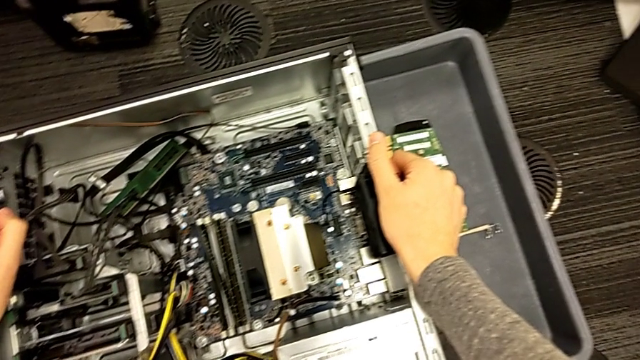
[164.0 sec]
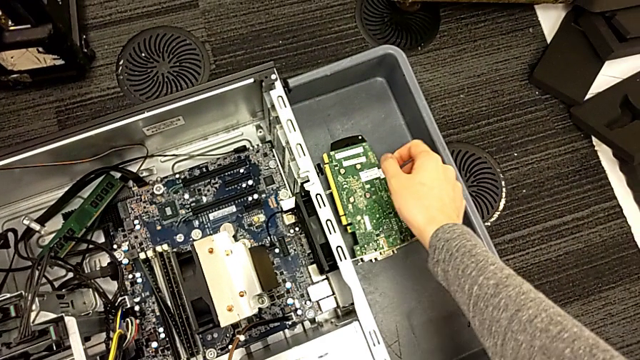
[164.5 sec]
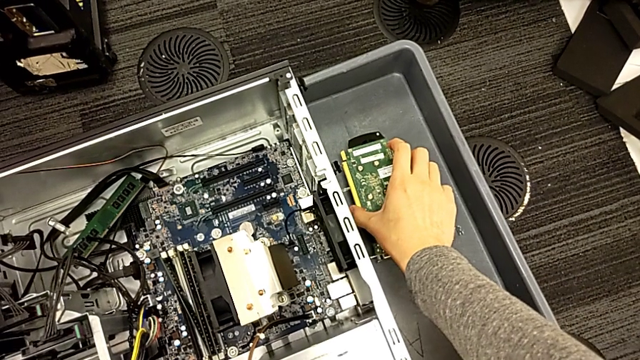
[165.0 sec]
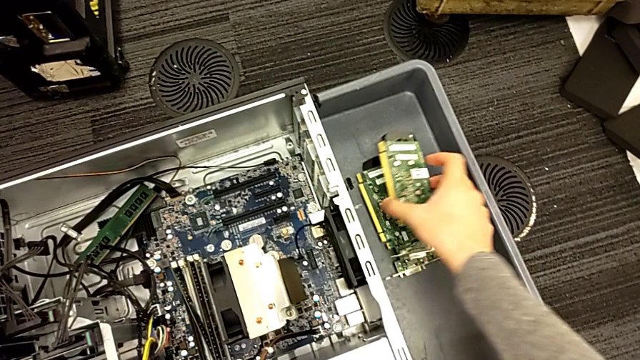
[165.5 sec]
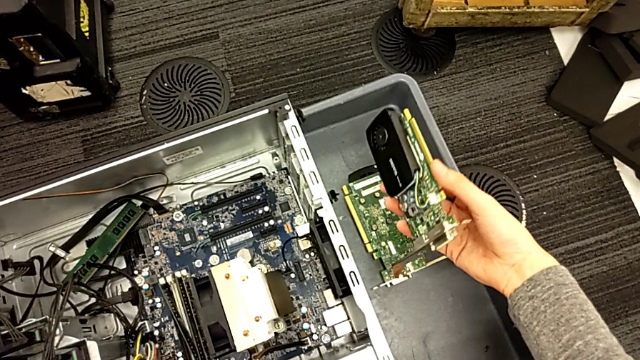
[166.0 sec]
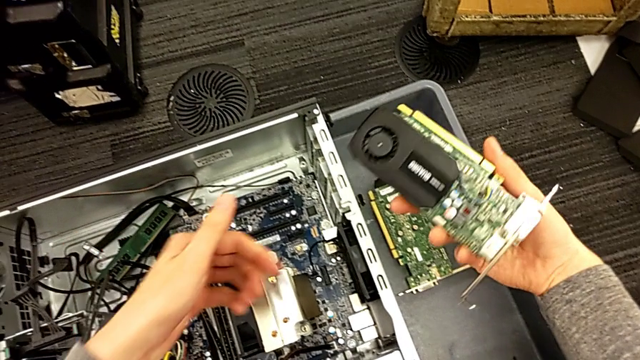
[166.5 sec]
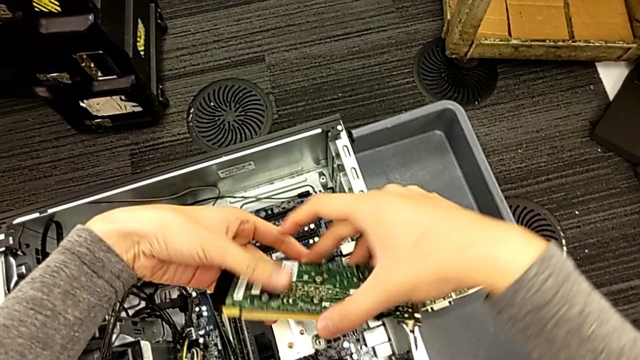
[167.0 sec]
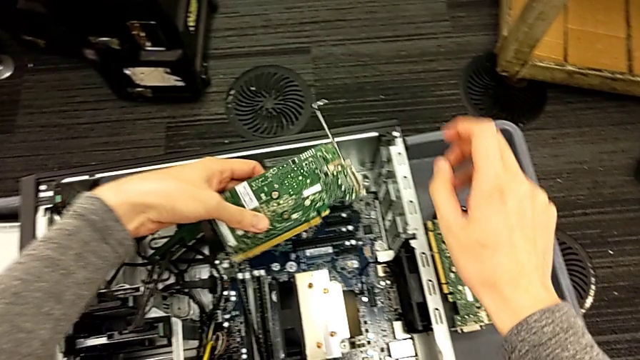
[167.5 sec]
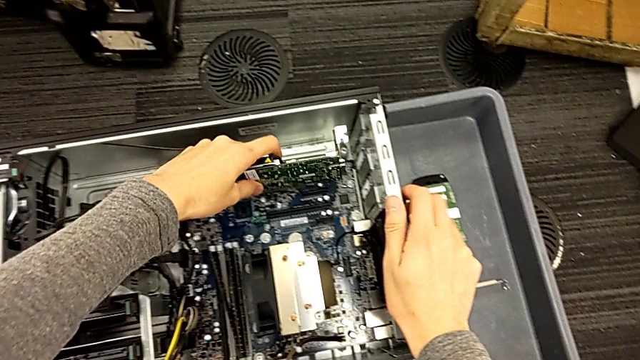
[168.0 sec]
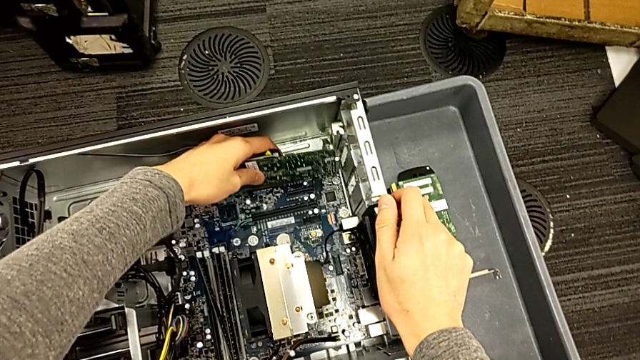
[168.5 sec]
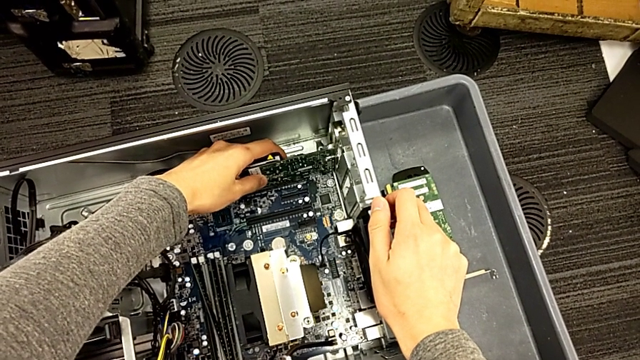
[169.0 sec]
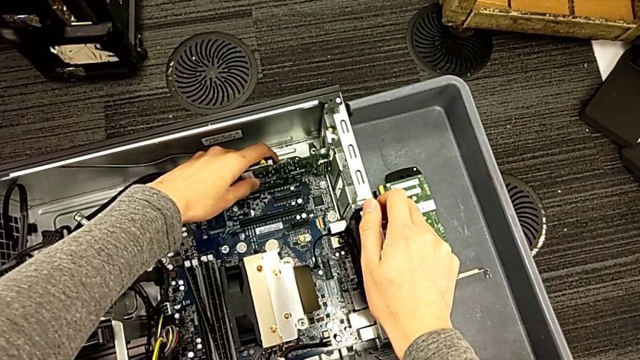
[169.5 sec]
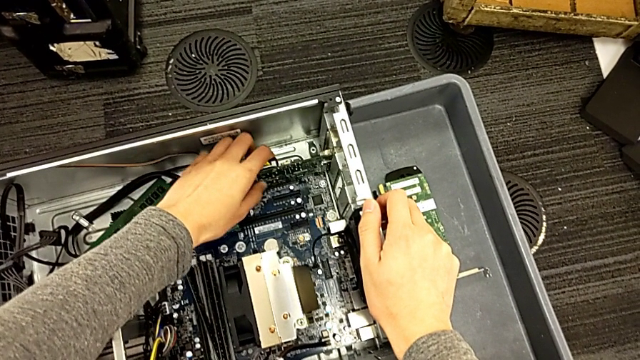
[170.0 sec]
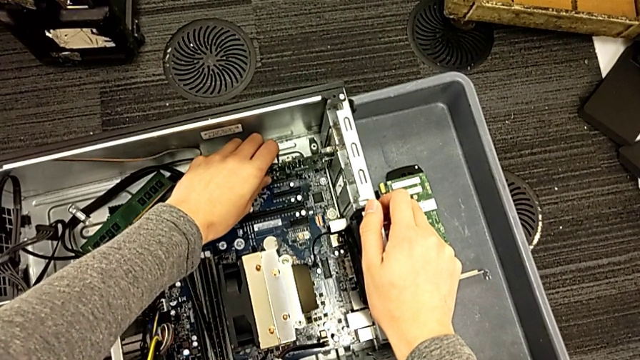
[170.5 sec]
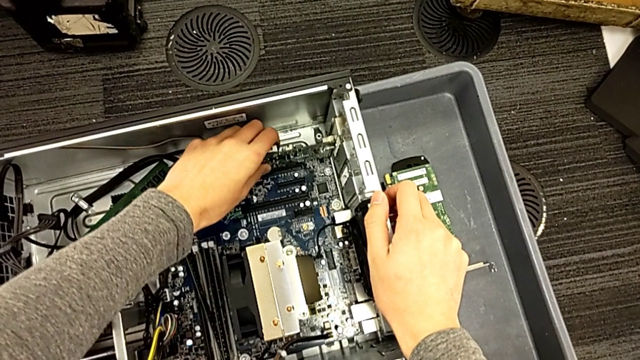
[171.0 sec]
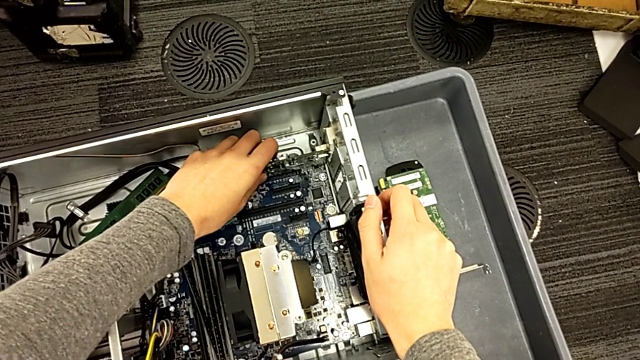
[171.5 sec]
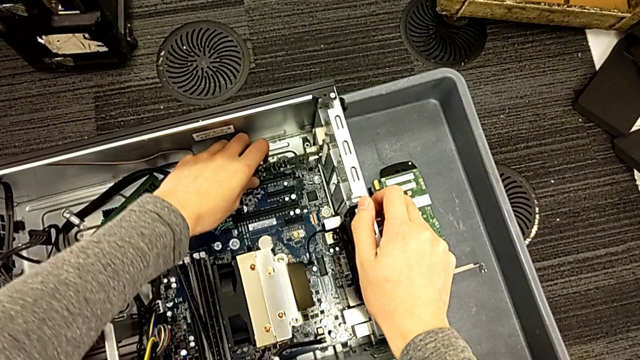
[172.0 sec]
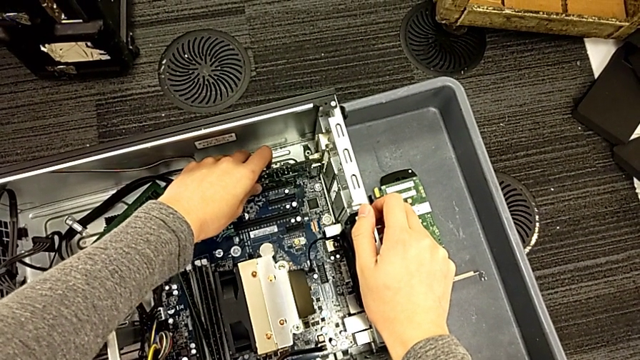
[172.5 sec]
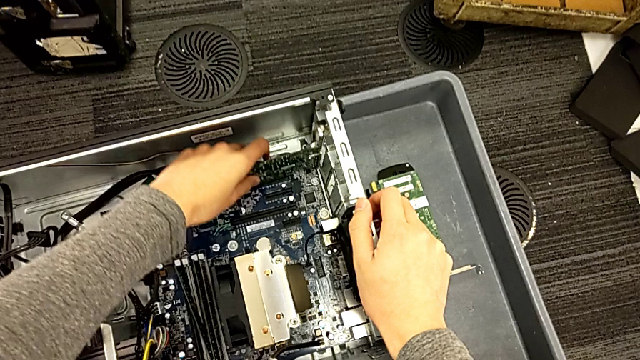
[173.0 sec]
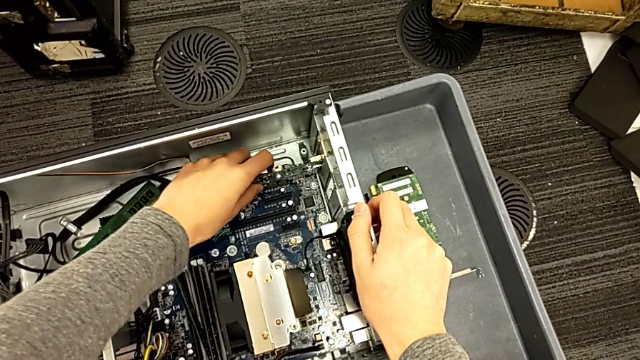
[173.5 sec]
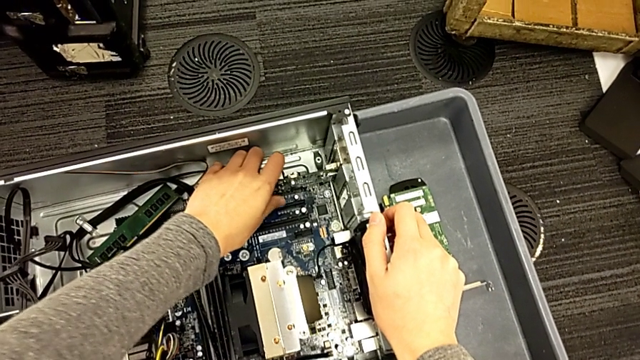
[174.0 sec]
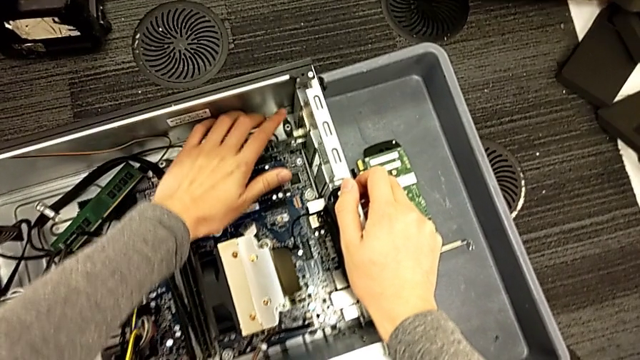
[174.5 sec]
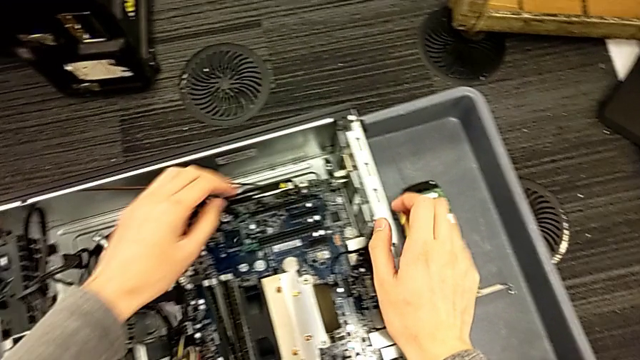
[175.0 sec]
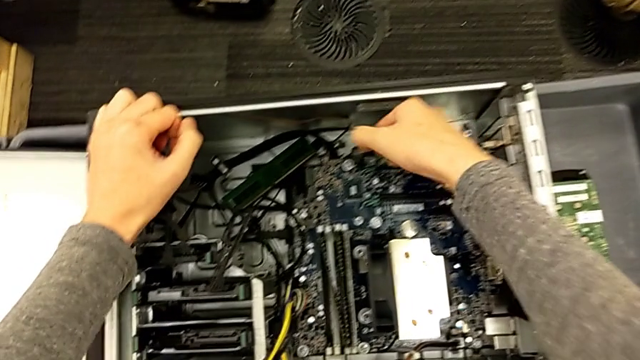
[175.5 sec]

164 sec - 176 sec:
The camera wearer is inserting the graphic cards into the slots. They grab the second graphic card and assemble it.

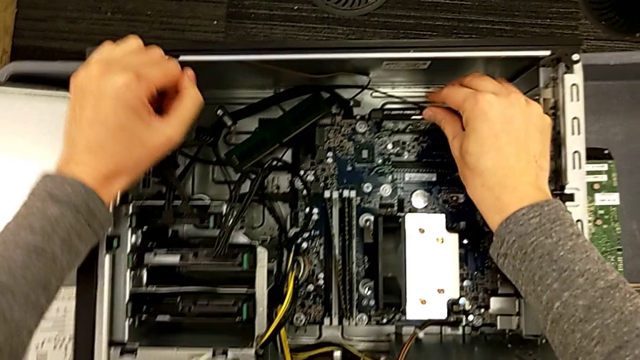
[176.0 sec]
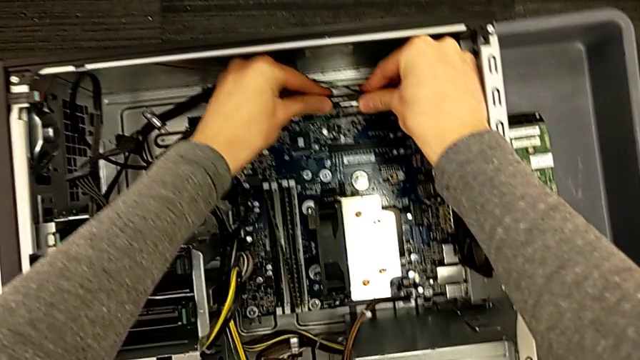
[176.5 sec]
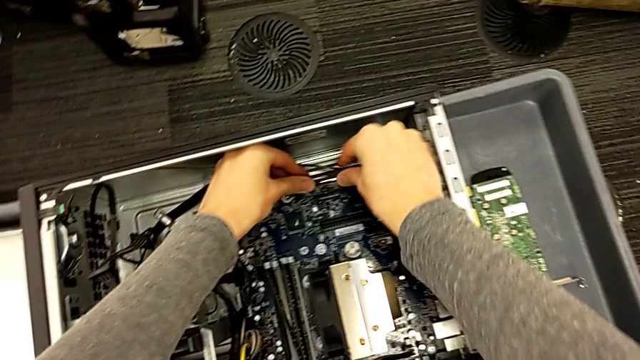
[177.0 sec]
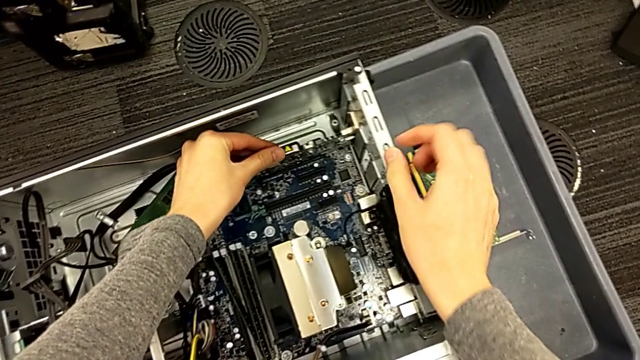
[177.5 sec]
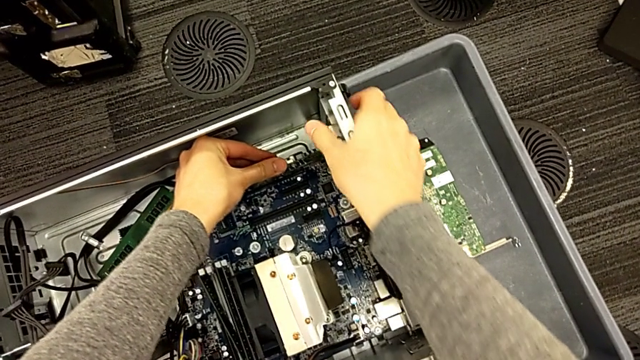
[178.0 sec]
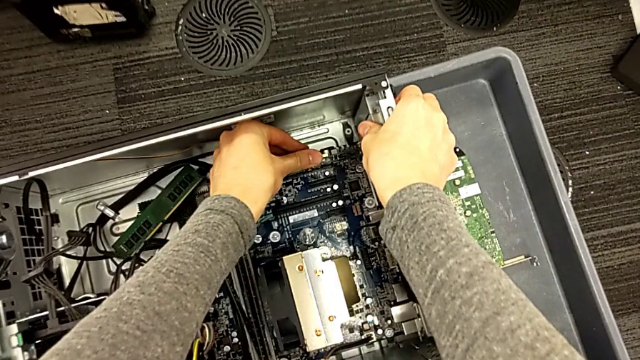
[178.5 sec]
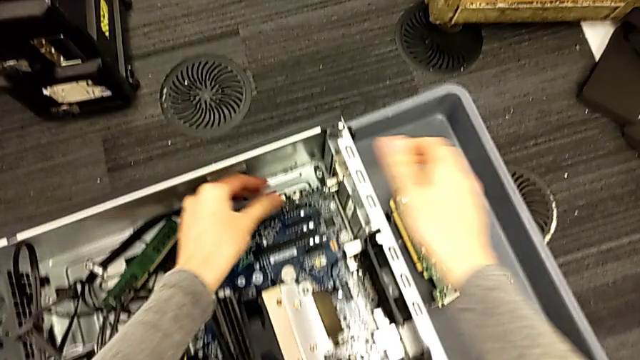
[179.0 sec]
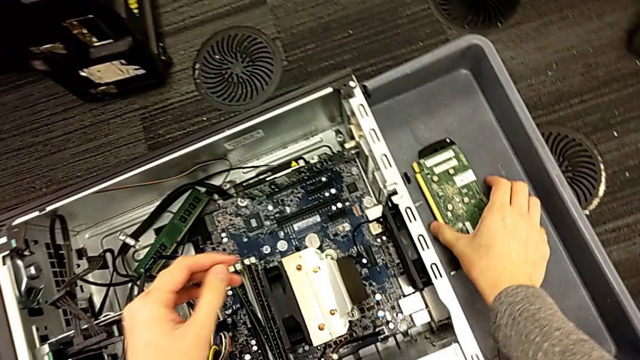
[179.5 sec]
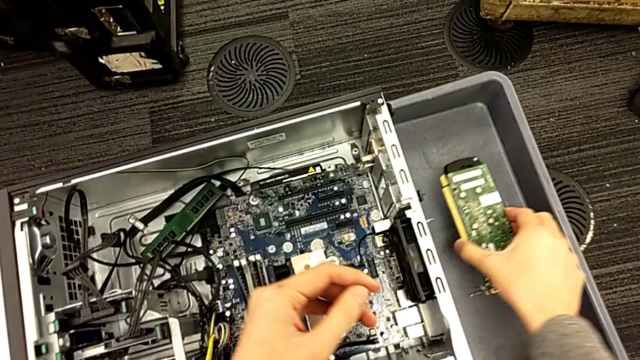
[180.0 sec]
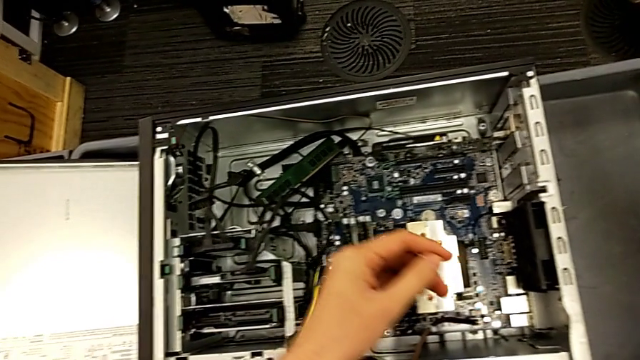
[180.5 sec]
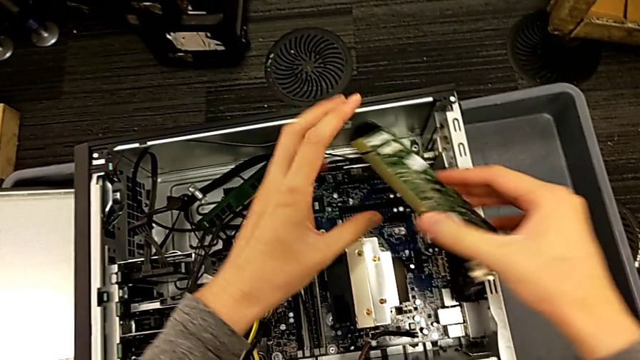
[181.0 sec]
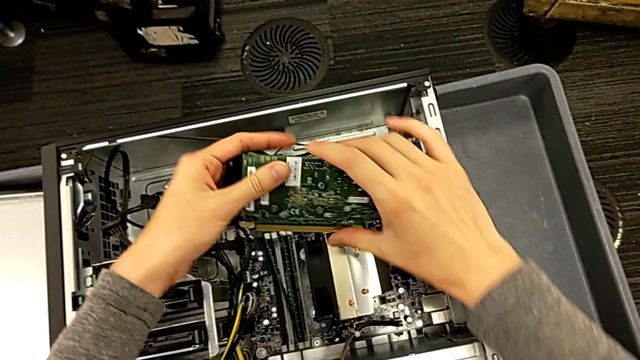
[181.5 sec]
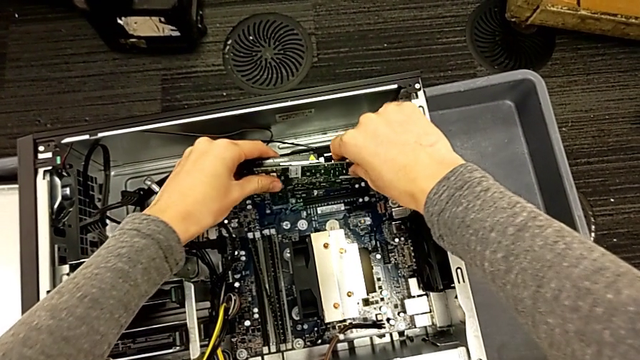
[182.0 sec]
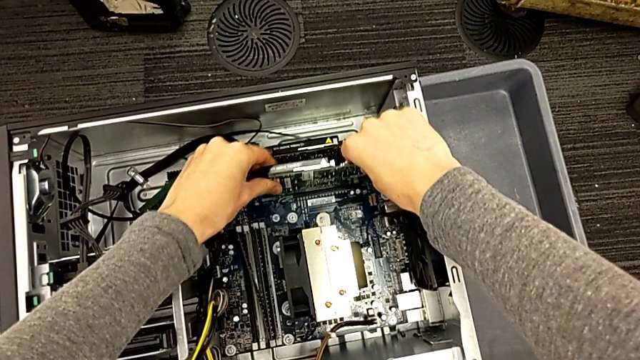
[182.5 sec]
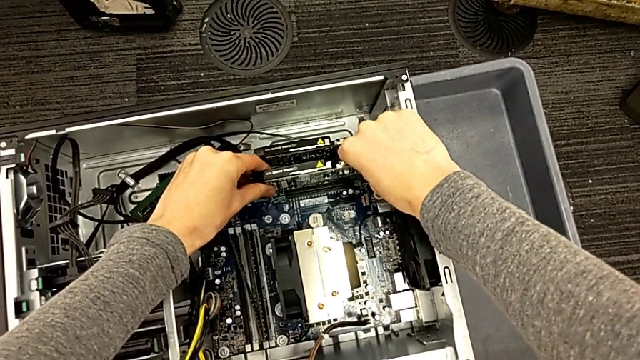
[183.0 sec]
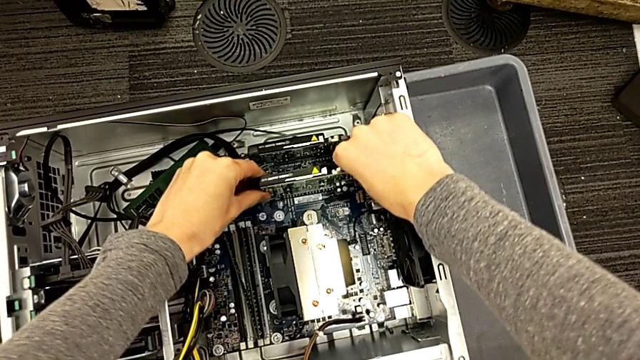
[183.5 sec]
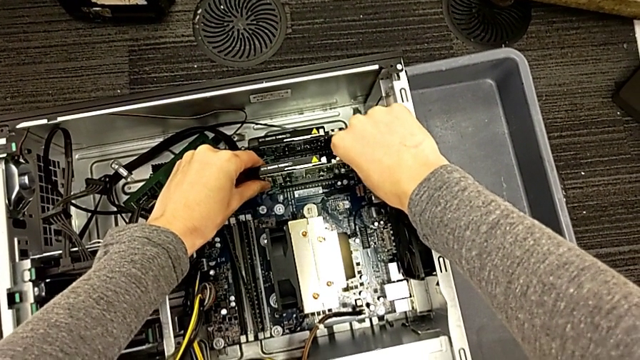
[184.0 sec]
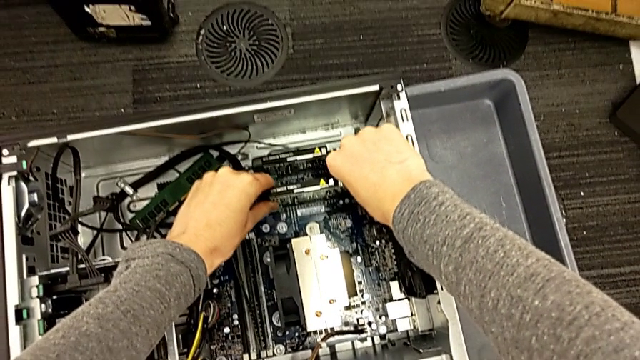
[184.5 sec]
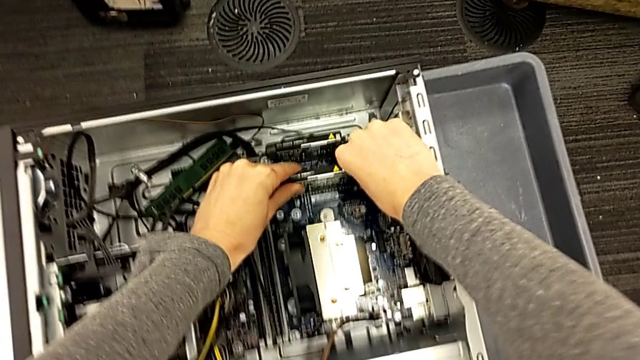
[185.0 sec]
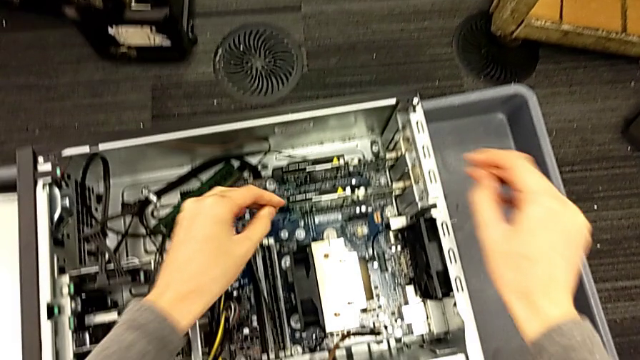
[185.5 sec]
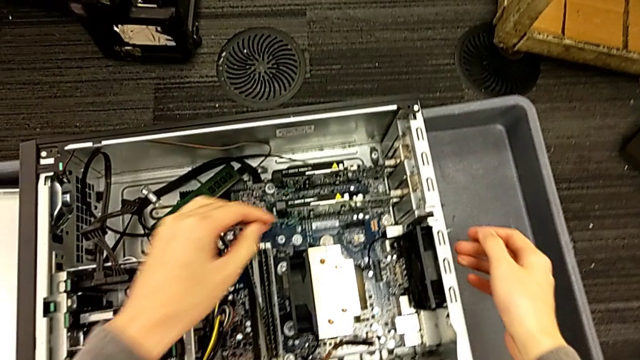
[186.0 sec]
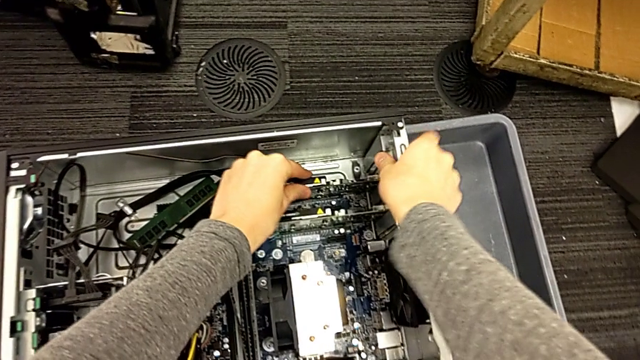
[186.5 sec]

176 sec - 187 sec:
The camera wearer is inserting the graphic cards into the slots. They push the second graphic card, grab the first graphic card and assemble it.
